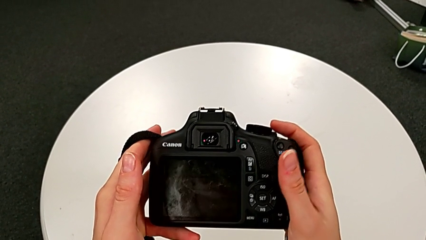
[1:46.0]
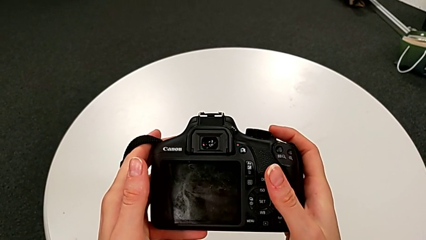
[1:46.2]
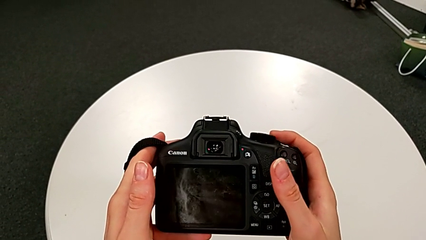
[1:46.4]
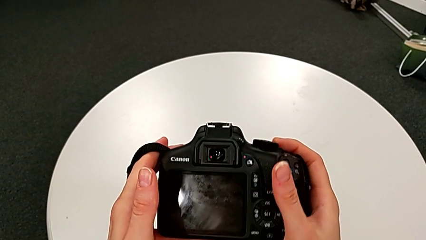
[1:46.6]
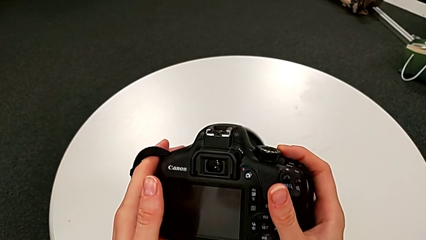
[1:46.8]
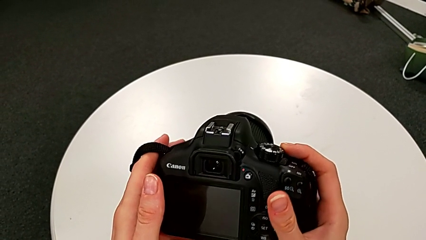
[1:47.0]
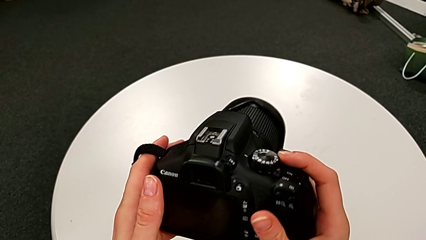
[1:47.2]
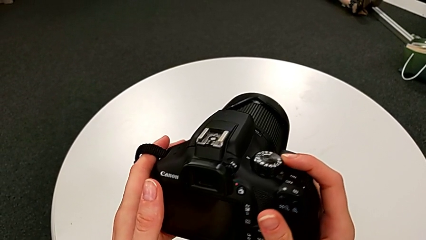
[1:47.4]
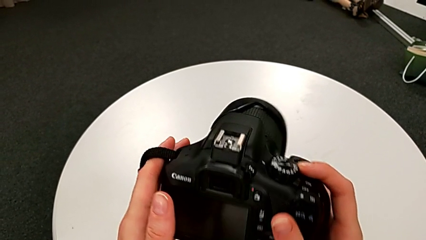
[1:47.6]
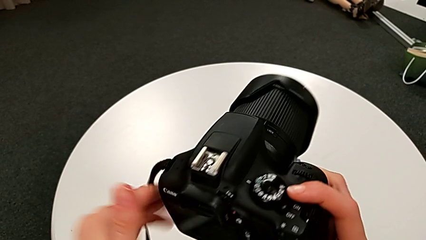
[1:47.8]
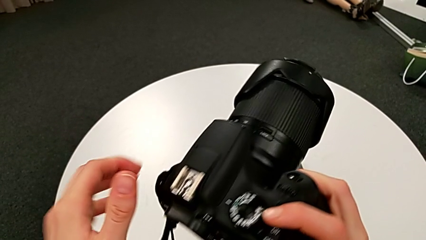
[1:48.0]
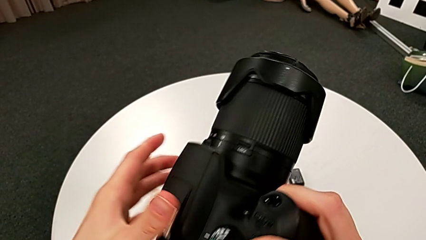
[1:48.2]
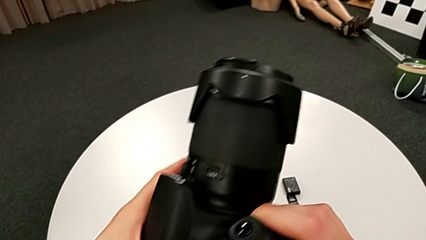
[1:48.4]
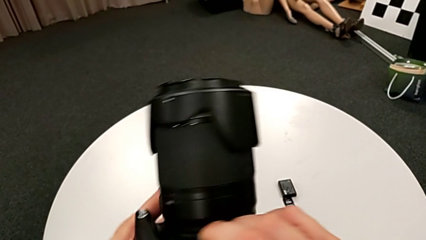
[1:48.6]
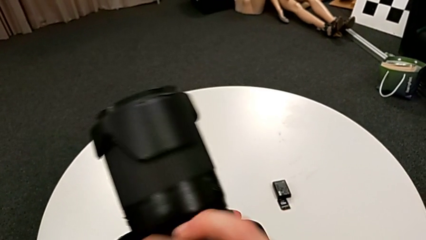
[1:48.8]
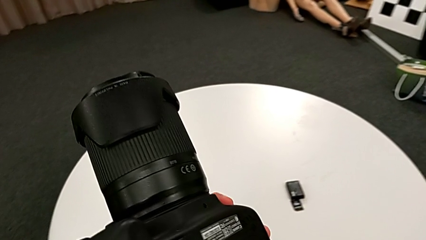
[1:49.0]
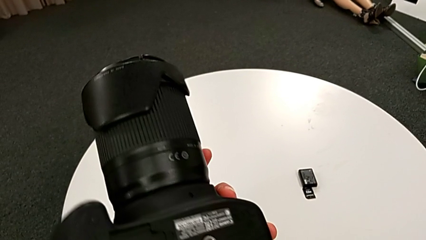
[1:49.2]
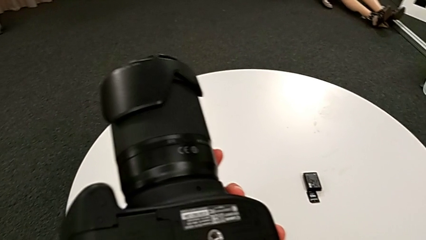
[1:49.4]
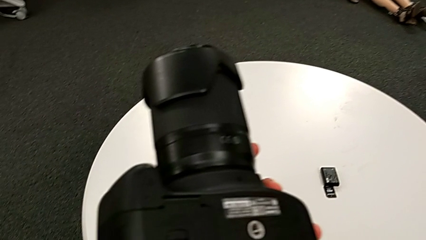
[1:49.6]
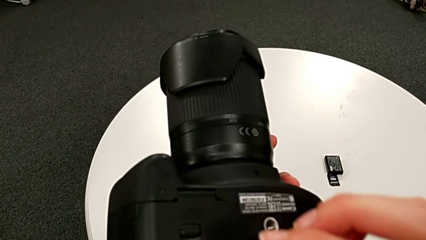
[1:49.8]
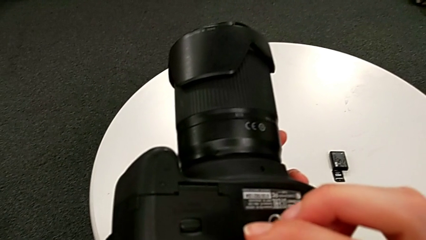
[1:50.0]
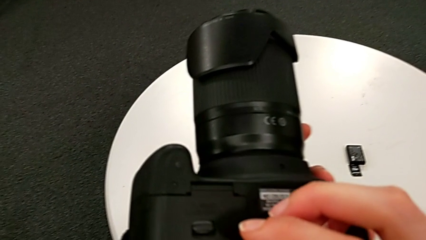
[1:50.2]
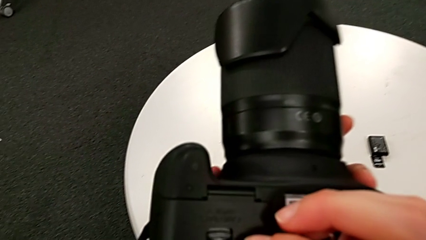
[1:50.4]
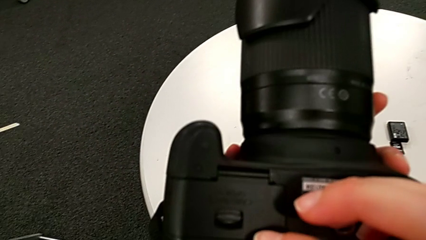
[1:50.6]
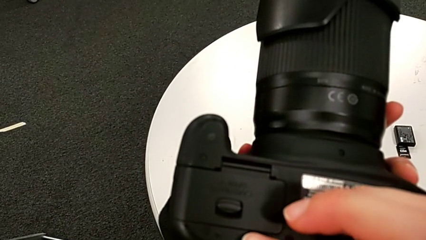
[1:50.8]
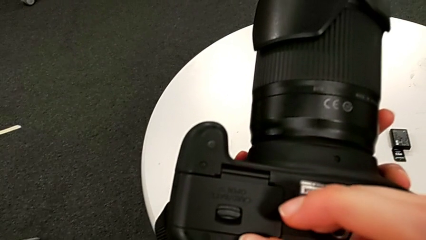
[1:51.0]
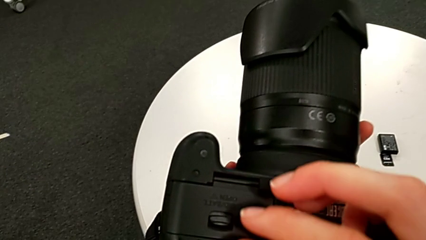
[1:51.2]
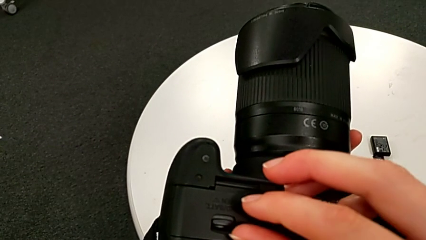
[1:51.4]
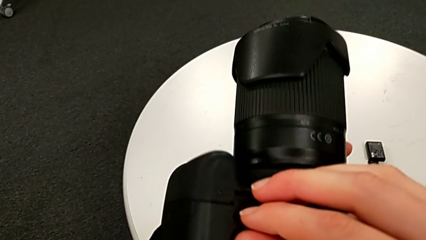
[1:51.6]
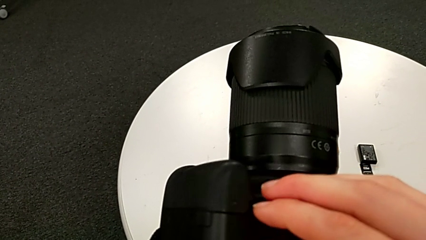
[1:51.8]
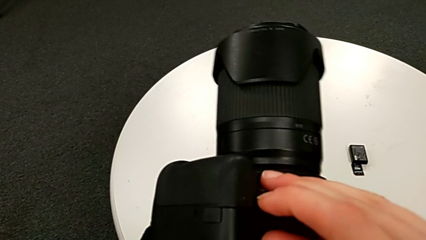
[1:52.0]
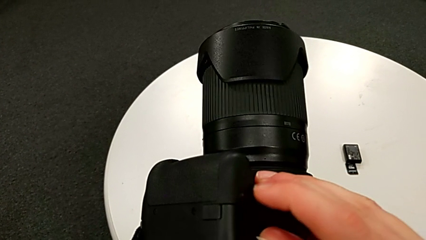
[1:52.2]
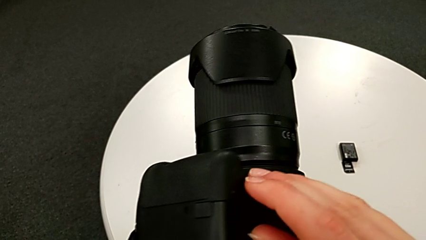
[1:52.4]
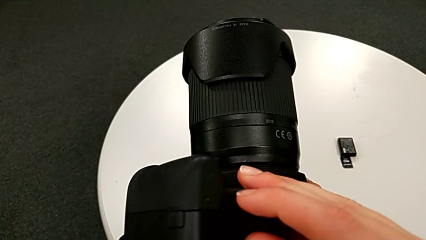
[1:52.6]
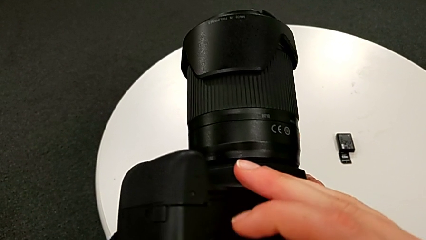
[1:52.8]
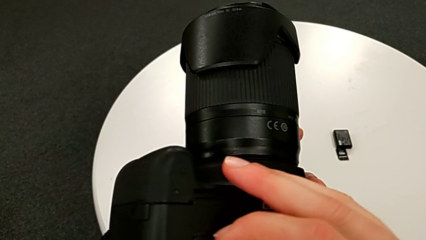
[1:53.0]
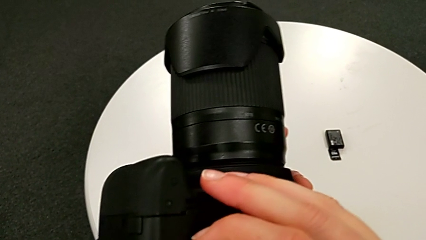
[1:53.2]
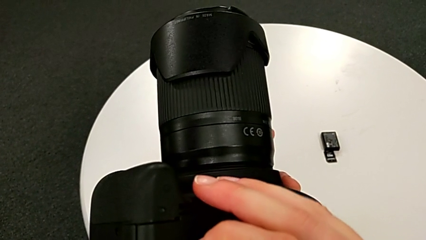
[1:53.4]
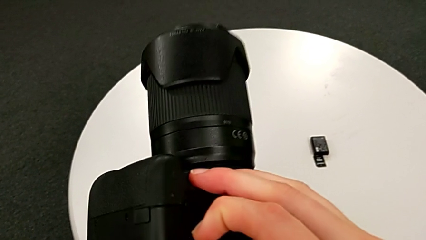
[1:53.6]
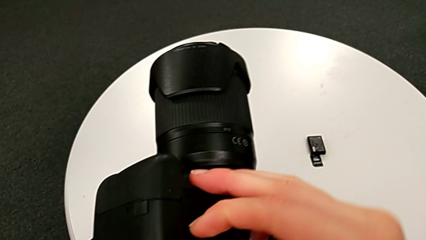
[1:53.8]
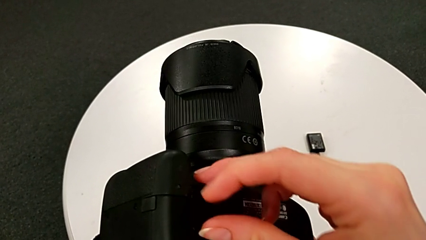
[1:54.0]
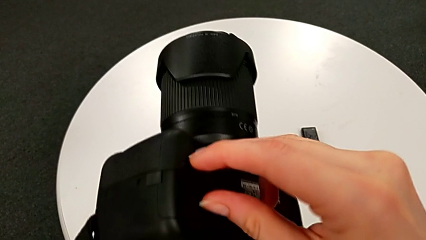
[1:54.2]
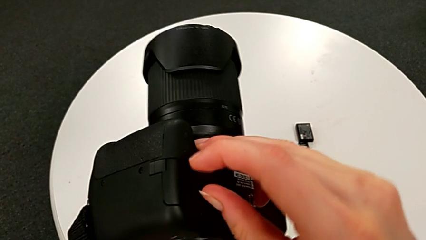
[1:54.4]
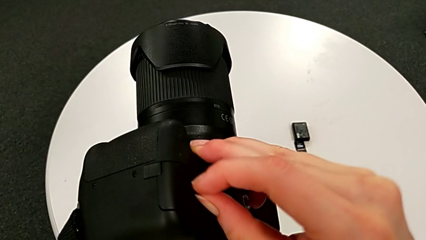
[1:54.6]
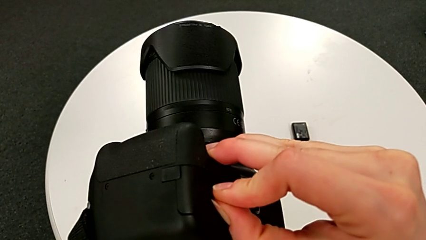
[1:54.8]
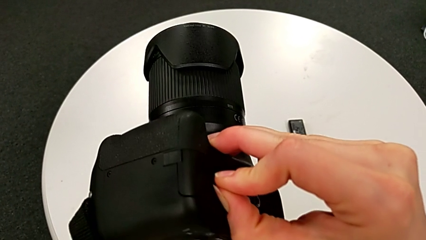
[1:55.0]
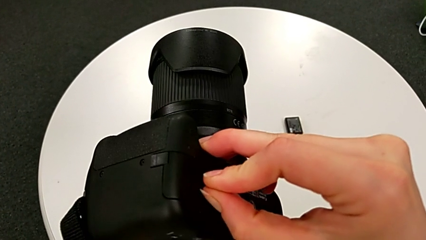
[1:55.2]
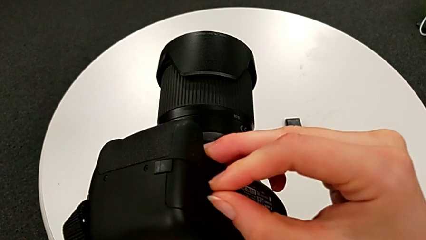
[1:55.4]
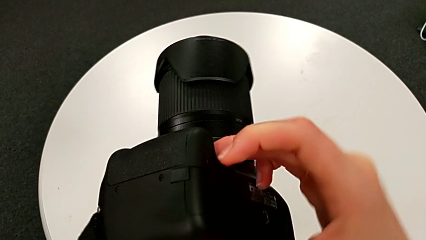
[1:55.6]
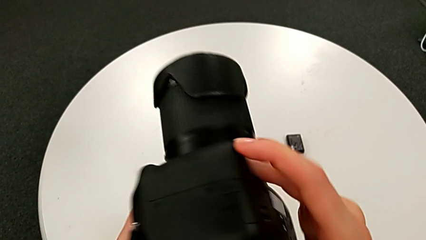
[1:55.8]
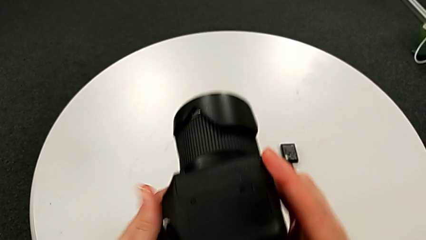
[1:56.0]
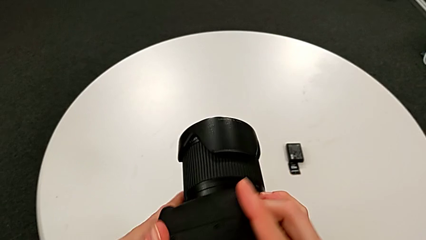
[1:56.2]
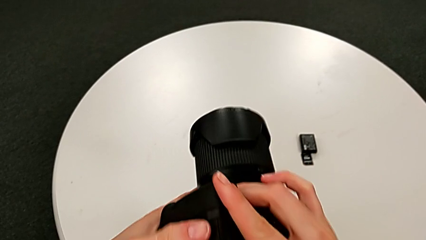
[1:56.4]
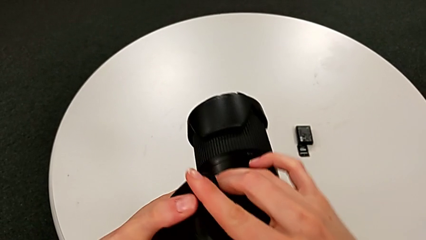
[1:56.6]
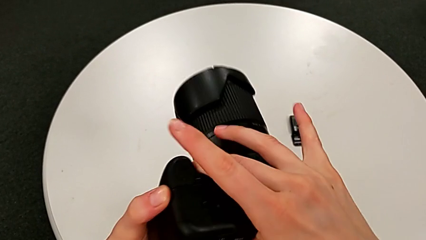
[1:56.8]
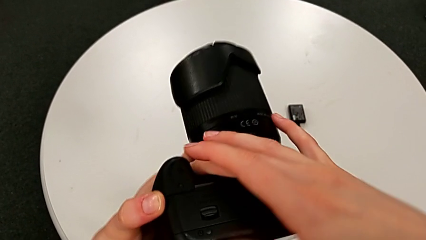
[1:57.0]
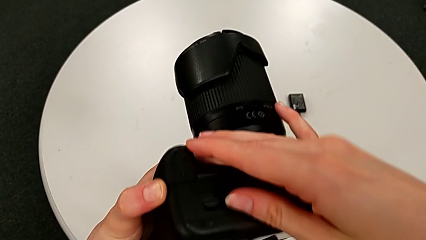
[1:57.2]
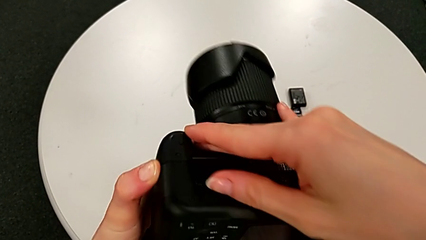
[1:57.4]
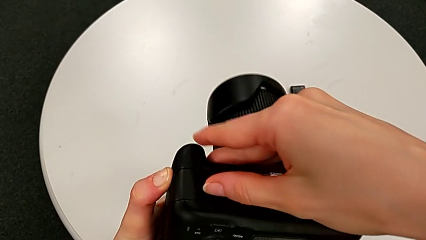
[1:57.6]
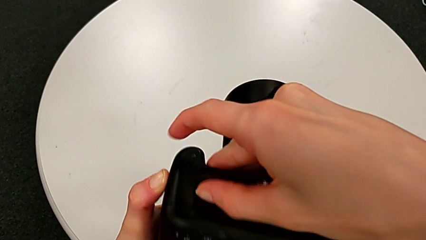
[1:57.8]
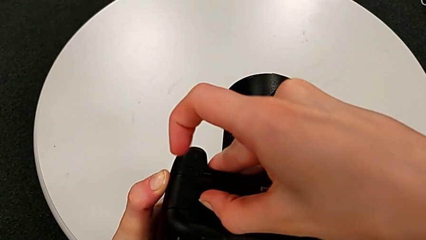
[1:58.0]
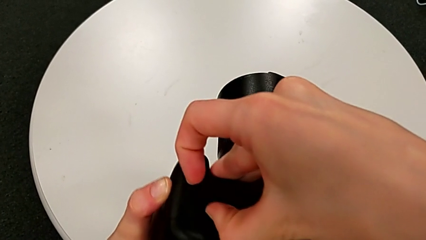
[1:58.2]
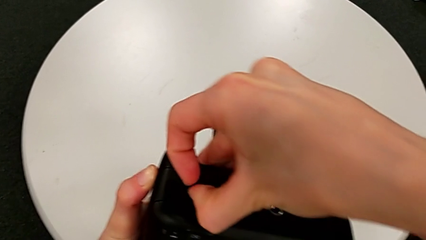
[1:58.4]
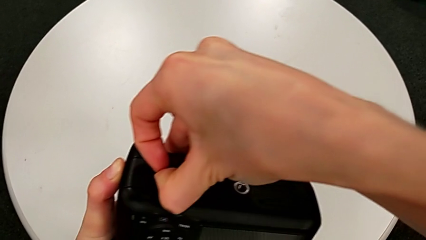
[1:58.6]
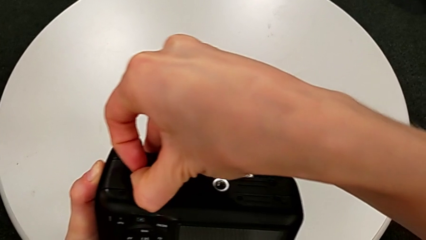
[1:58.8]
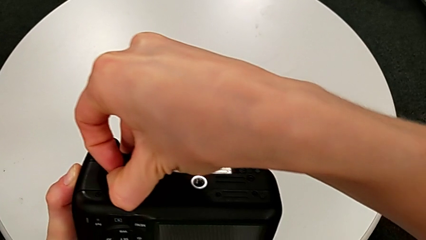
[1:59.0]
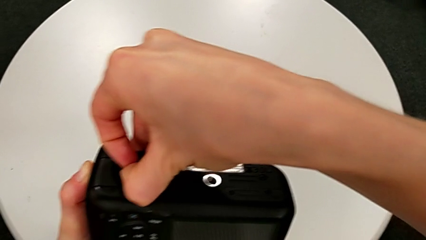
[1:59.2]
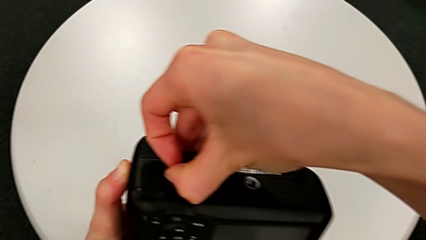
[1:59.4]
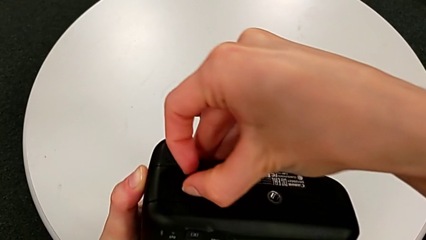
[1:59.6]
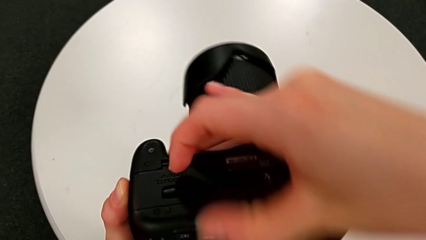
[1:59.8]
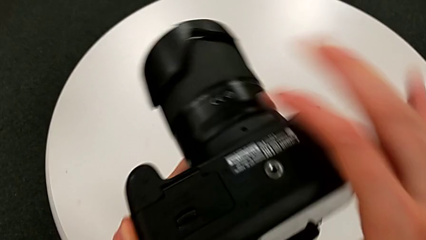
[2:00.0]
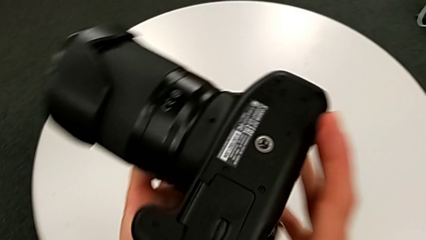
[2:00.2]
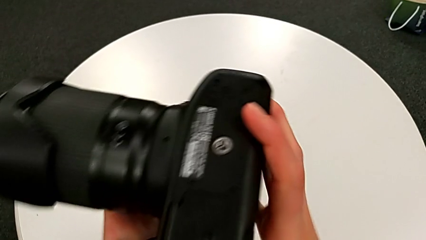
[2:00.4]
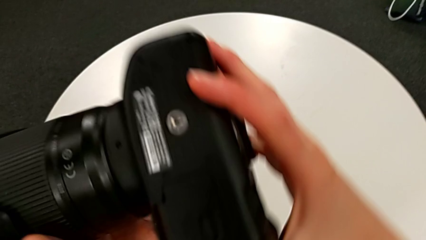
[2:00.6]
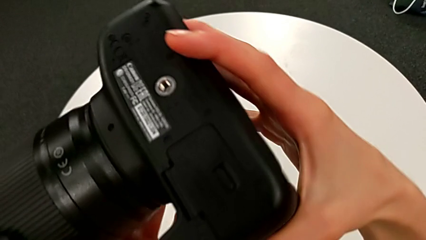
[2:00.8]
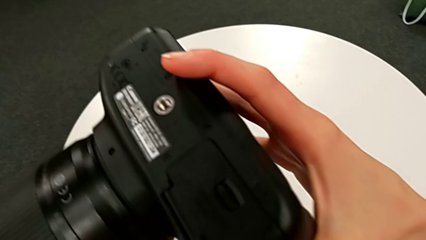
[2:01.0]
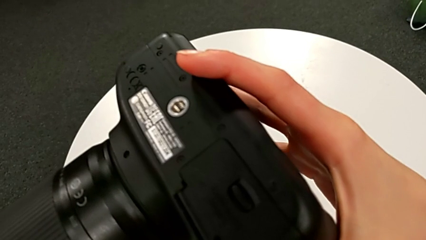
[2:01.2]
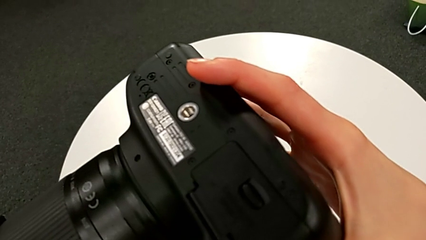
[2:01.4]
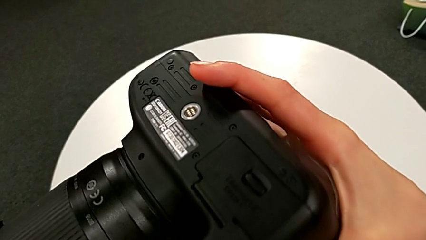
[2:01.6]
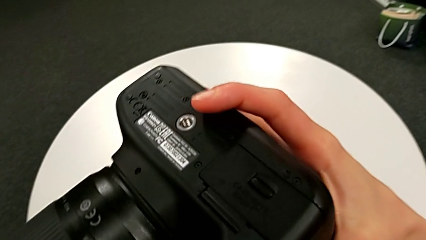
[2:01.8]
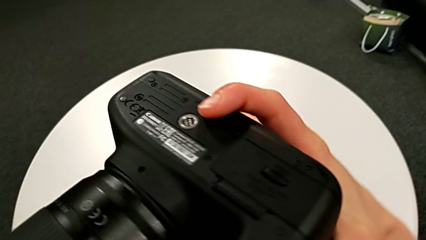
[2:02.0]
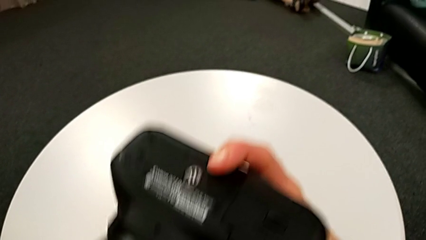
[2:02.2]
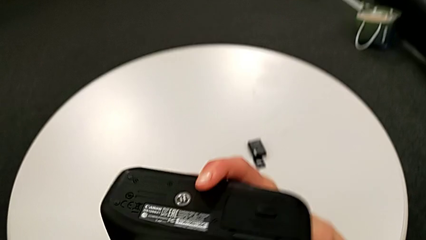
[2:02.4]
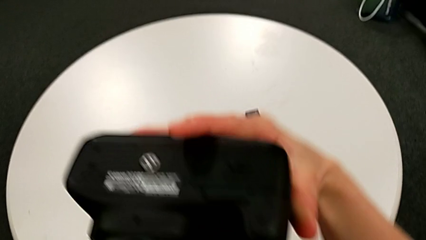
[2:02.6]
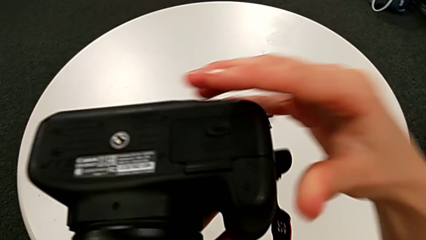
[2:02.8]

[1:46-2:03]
The camera wearer is exchanging the battery from the DSLR. They rotate the DSLR, inspect the battery door, pull it and wrongly rotate the DSLR.
